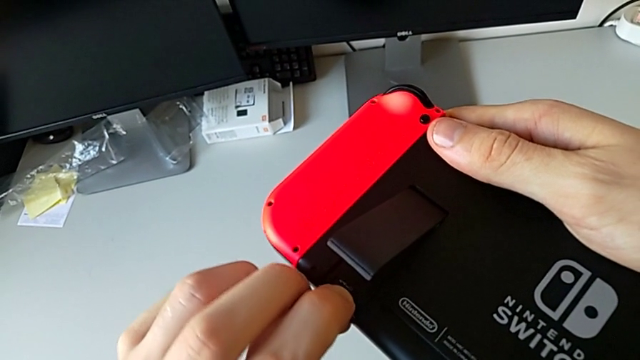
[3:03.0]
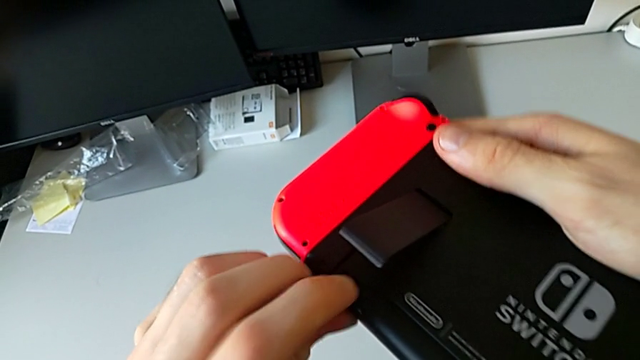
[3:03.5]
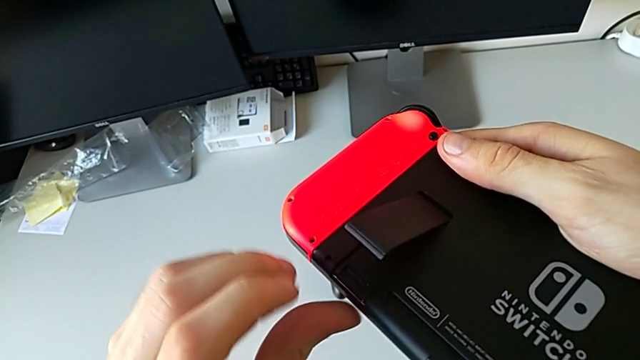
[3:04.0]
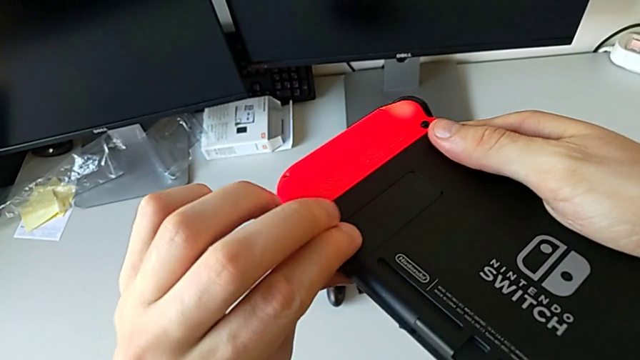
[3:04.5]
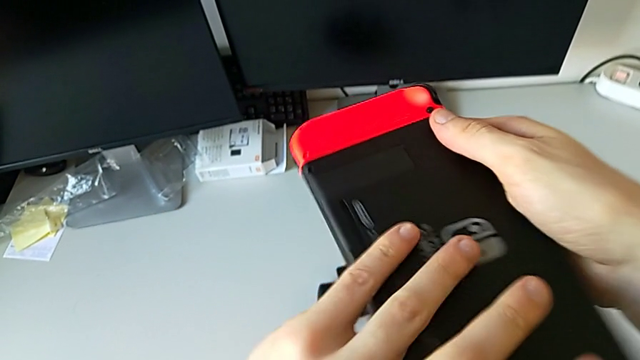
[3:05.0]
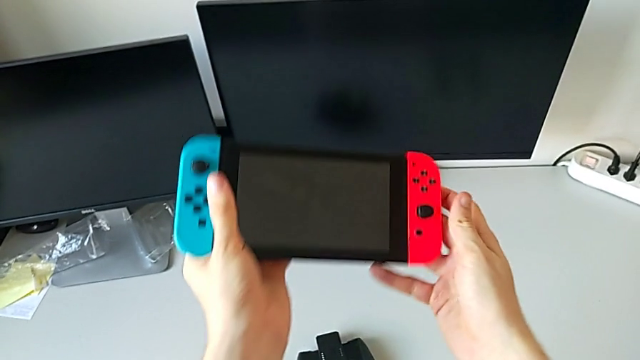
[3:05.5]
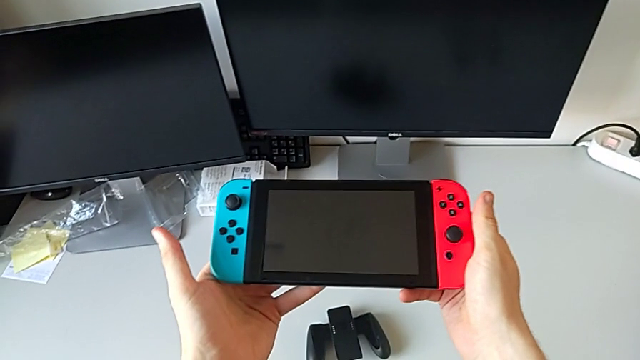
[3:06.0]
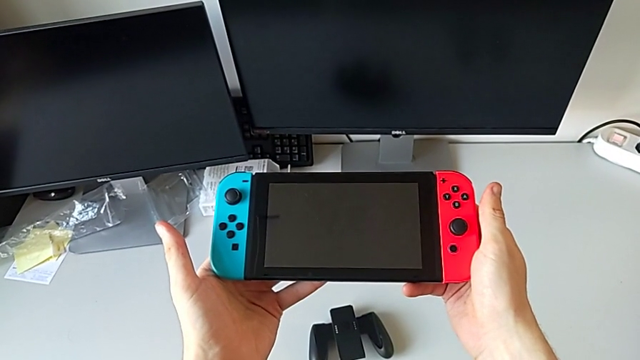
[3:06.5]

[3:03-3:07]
The camera wearer is exchanging micro SD cards. They close the kickstand.

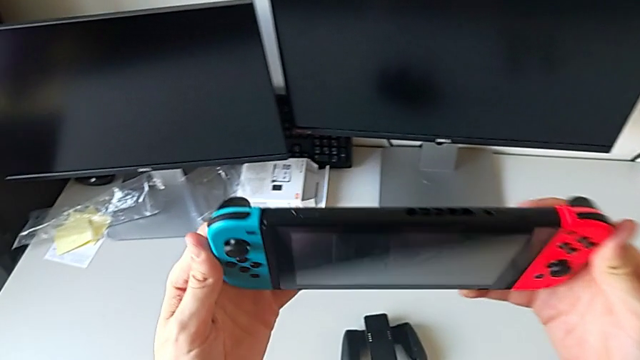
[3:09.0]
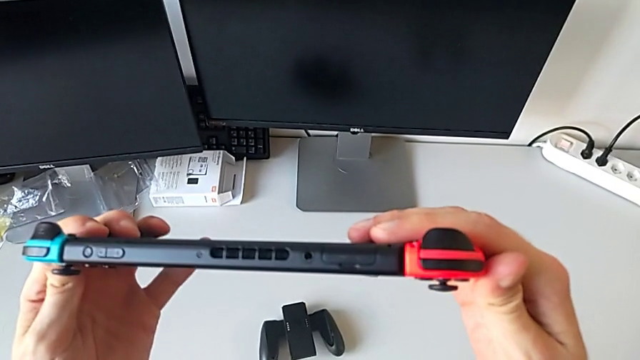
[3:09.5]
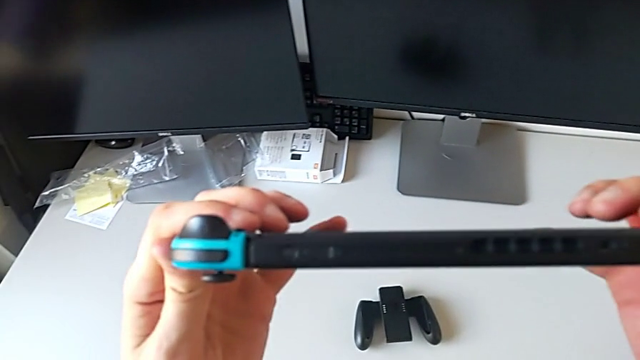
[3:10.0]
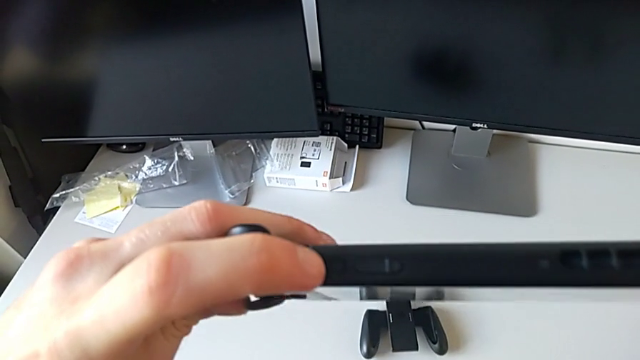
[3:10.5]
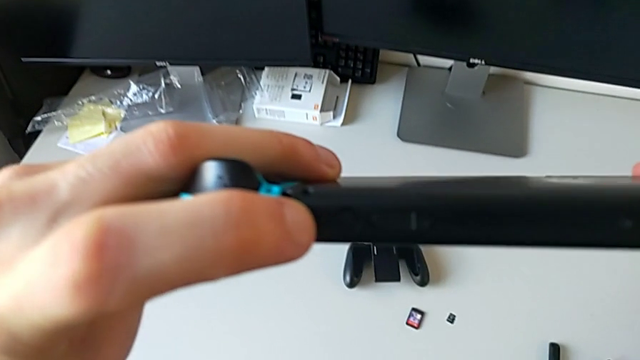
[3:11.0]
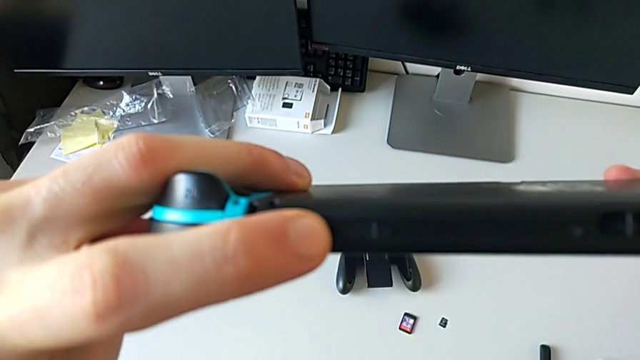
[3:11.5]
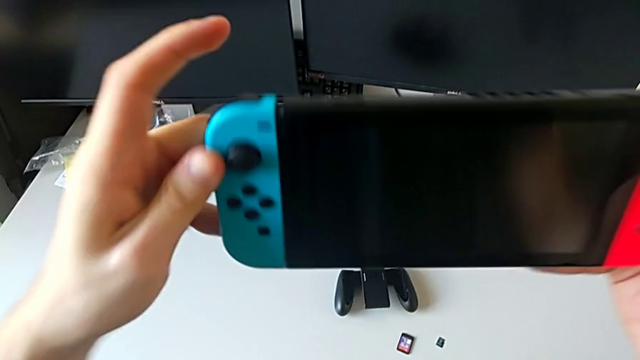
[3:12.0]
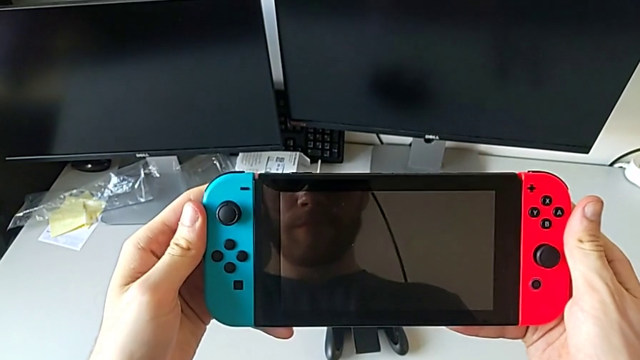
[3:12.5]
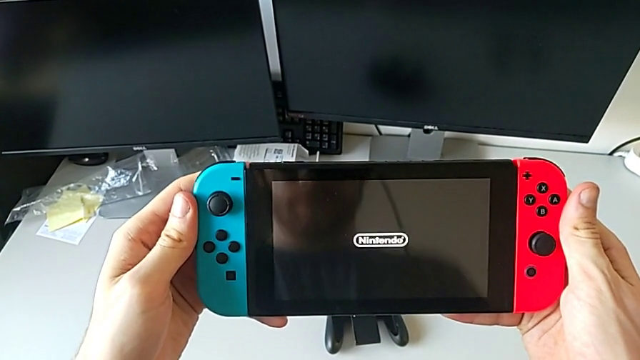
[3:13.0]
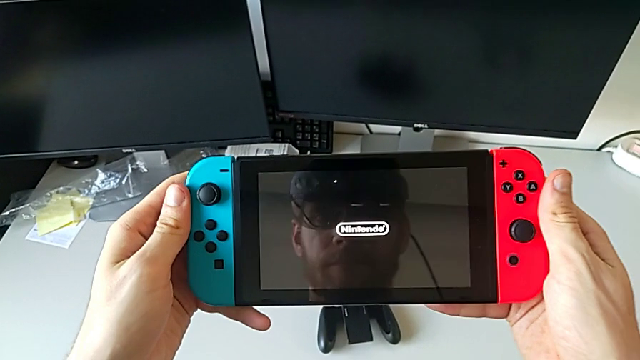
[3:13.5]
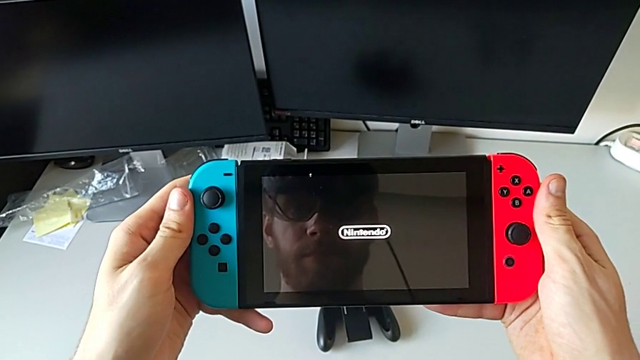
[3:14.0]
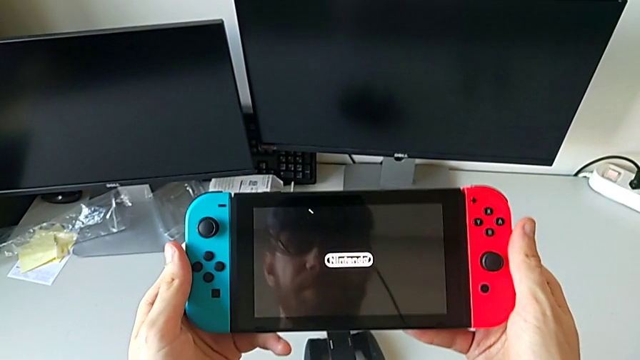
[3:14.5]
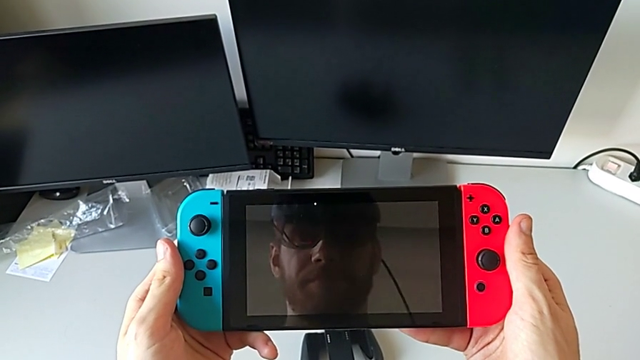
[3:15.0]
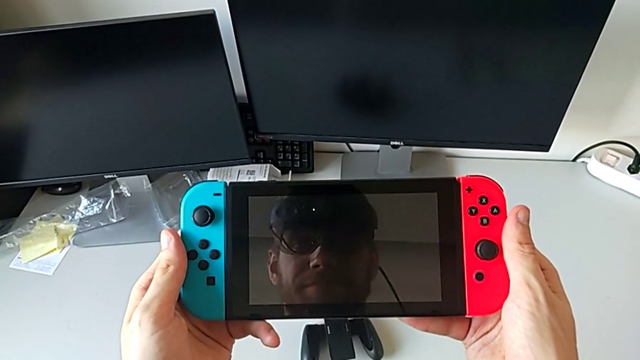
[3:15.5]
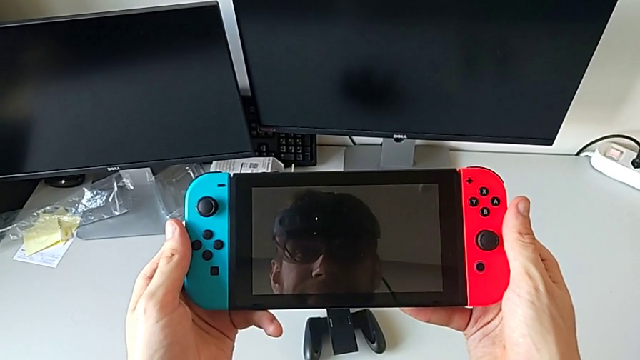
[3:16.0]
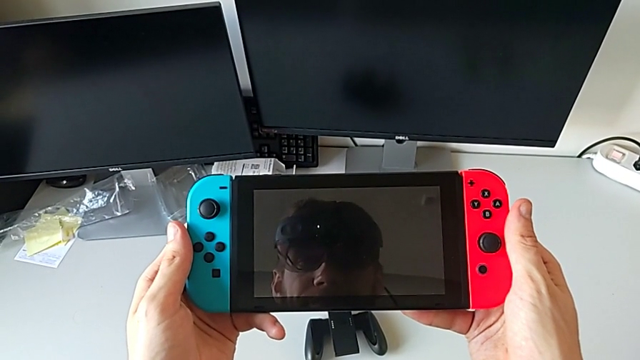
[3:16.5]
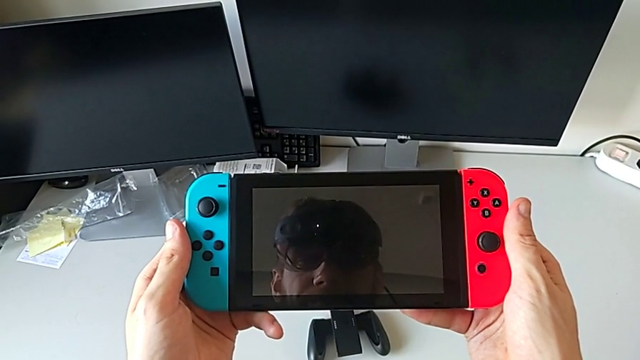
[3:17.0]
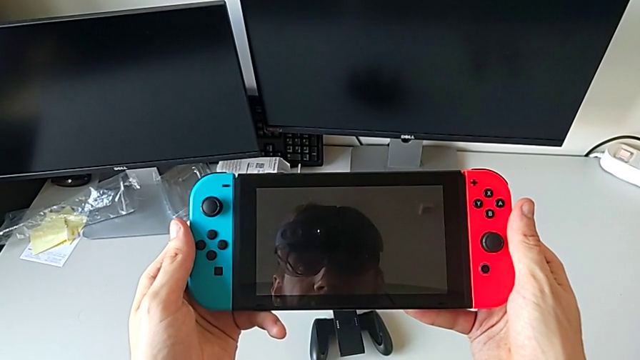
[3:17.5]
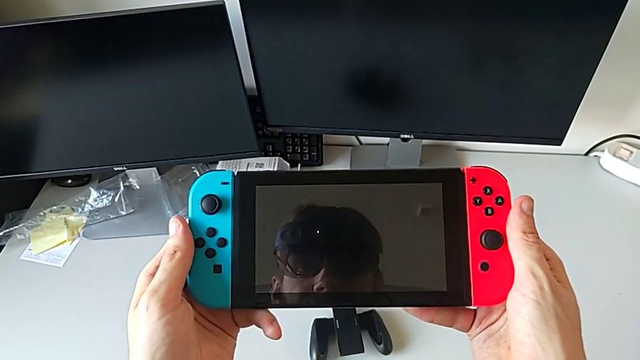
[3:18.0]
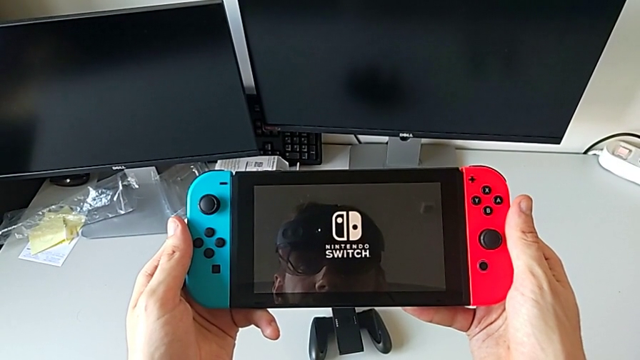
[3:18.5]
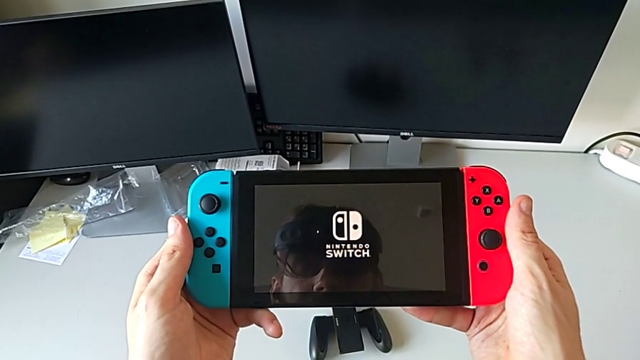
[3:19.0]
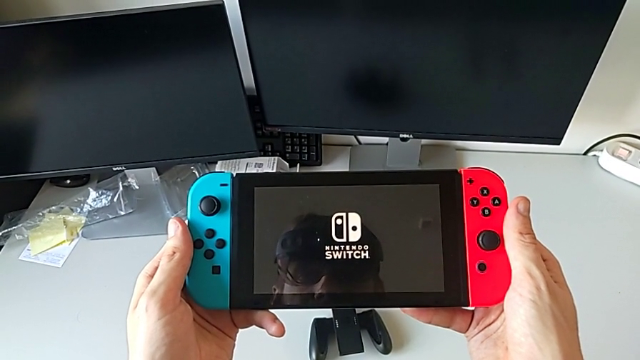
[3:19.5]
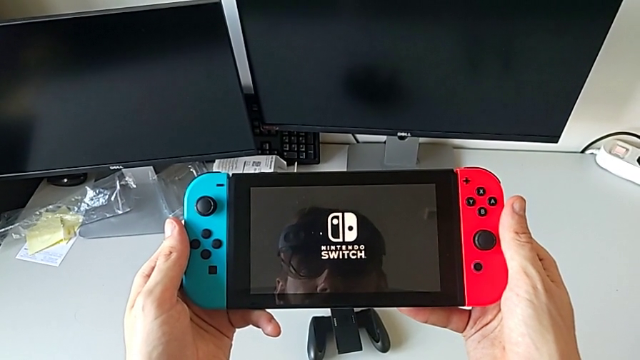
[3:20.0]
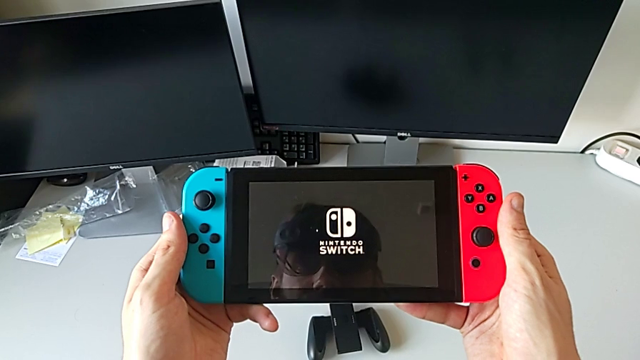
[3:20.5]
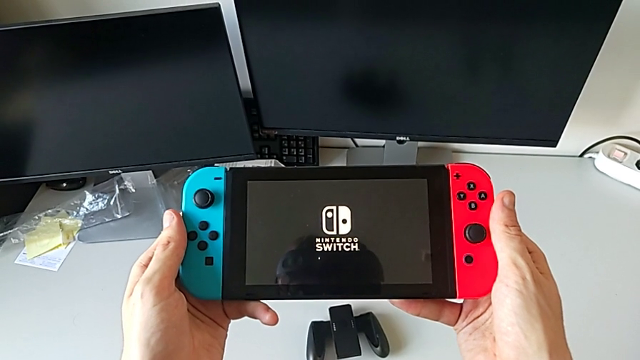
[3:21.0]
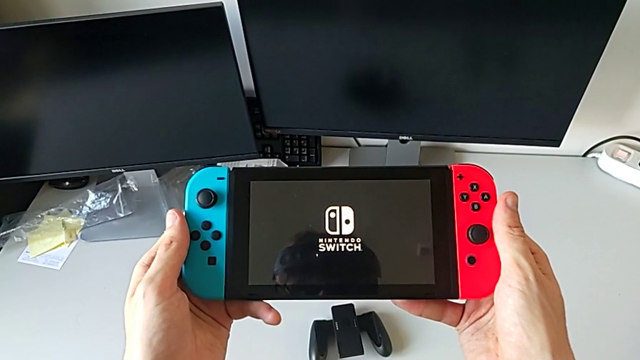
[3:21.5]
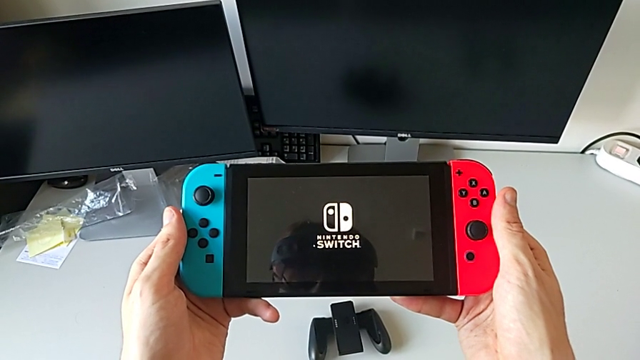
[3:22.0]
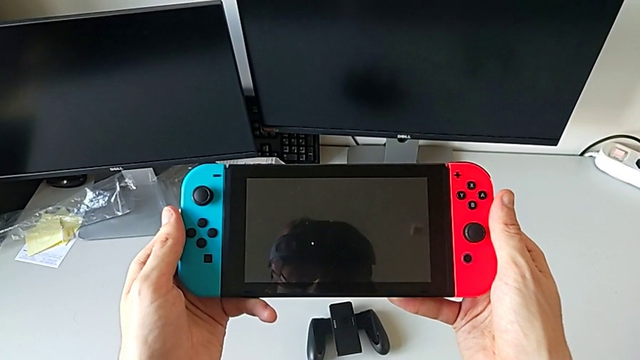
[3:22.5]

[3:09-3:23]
The camera wearer turns the Nintendo Switch on. They turn on the Nintendo Switch.

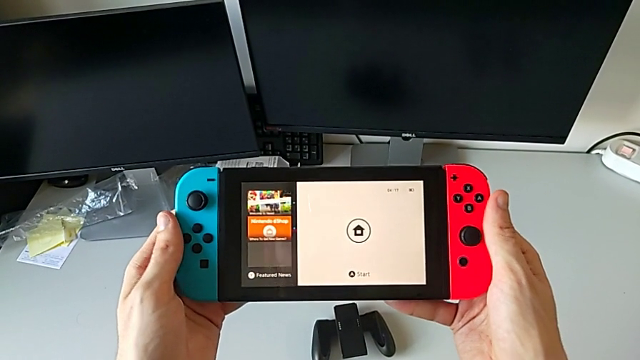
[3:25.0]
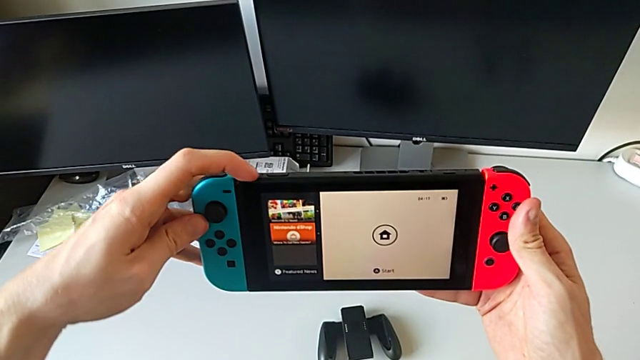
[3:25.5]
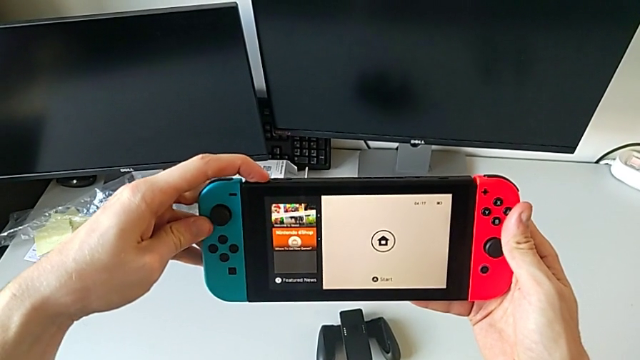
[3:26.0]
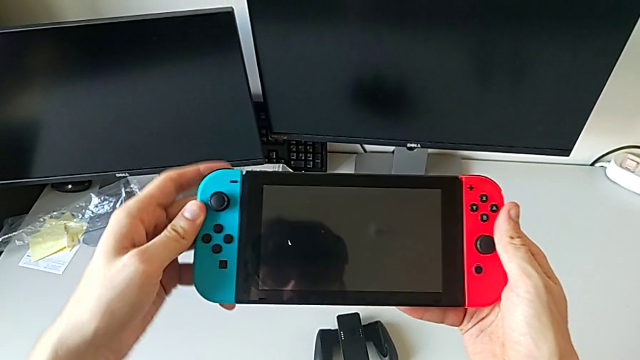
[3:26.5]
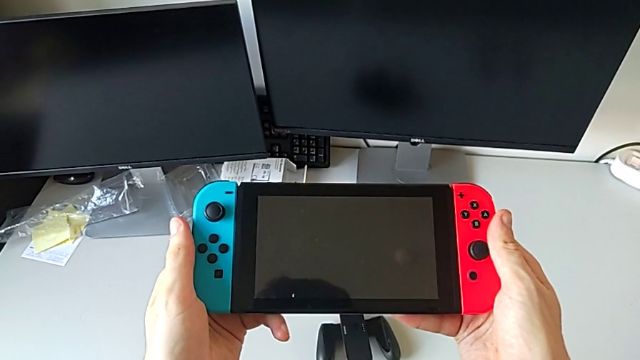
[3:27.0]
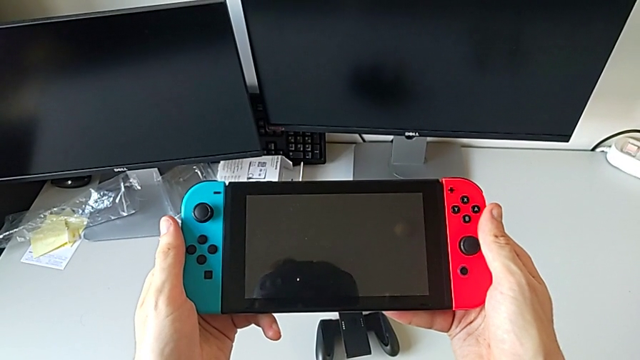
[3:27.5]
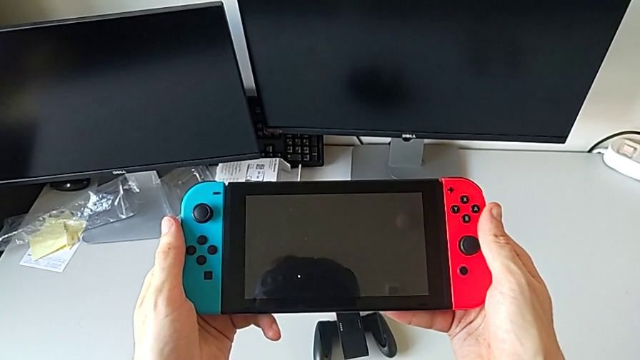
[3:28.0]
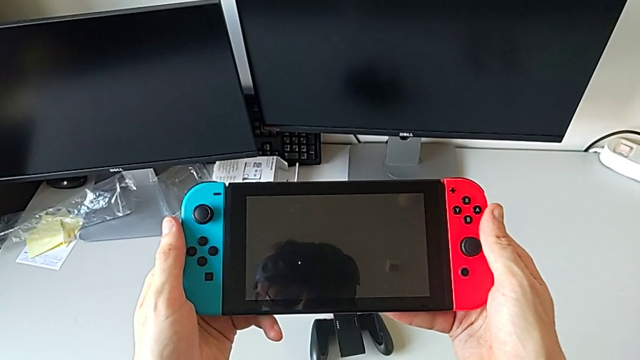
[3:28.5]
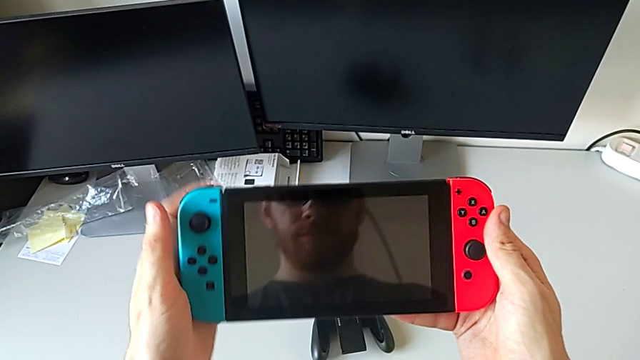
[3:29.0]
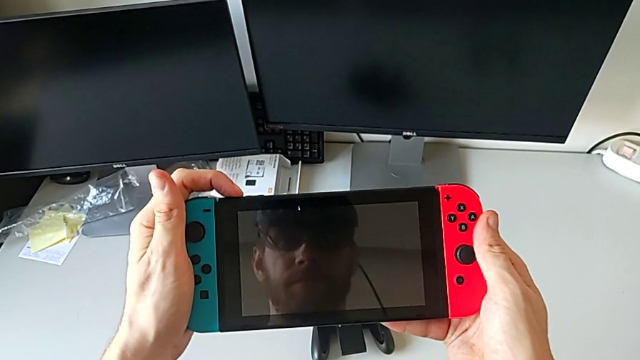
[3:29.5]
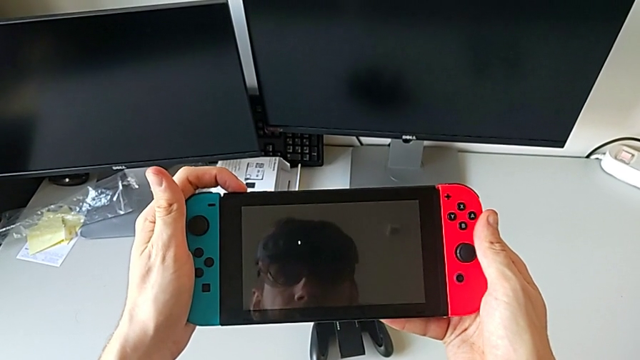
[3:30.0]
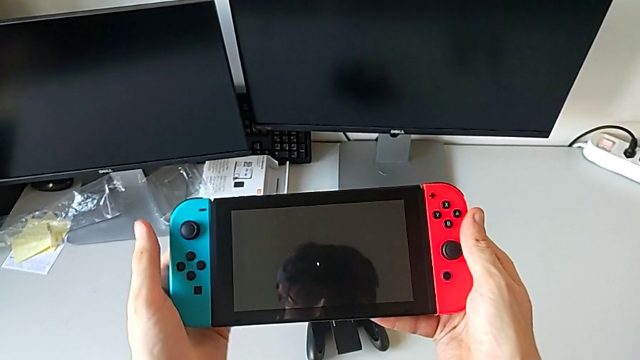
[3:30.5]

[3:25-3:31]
The camera wearer is turning the Nintendo Switch off. They turn off the Nintendo Switch and begin to turn it on.
